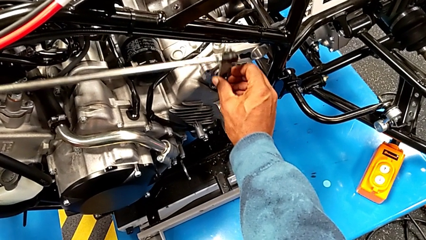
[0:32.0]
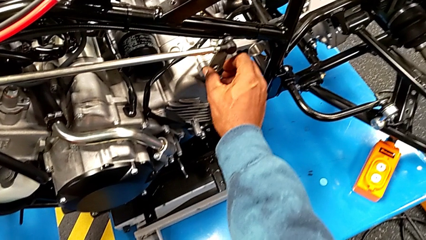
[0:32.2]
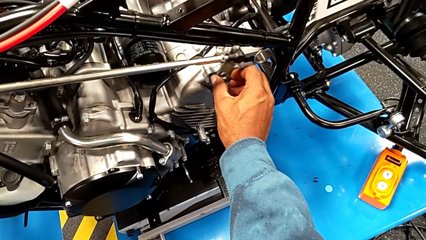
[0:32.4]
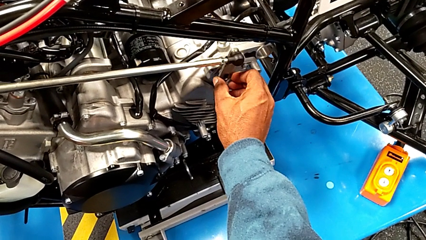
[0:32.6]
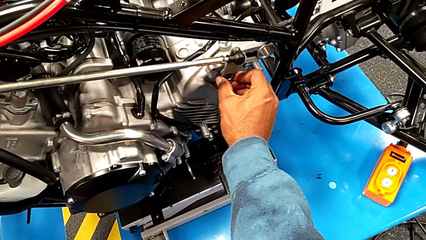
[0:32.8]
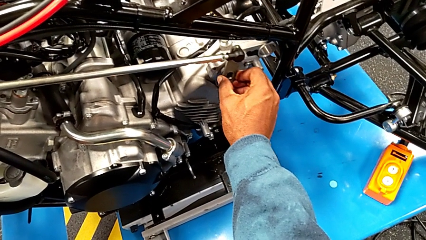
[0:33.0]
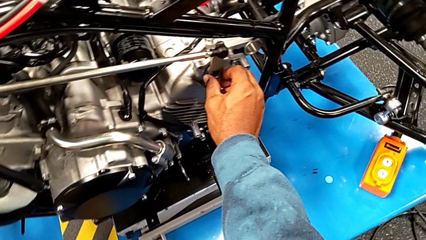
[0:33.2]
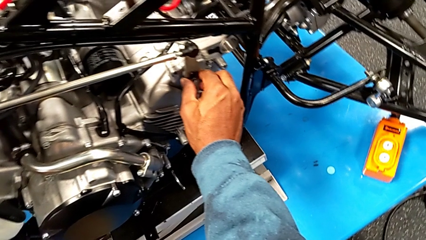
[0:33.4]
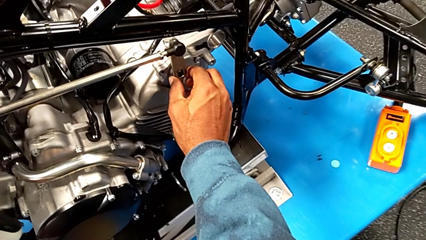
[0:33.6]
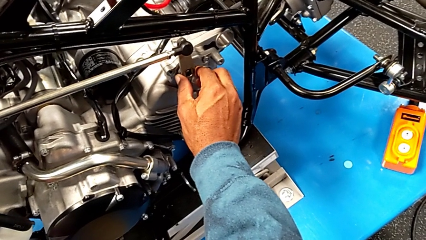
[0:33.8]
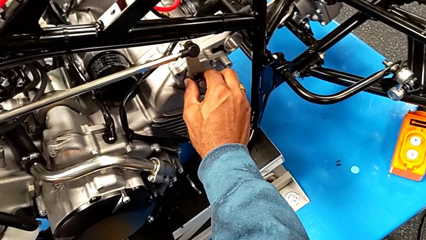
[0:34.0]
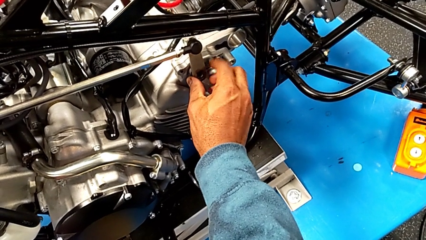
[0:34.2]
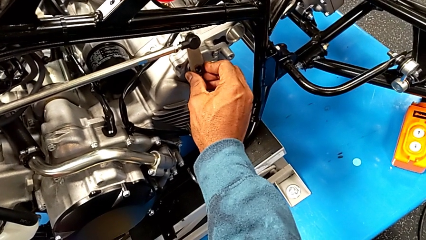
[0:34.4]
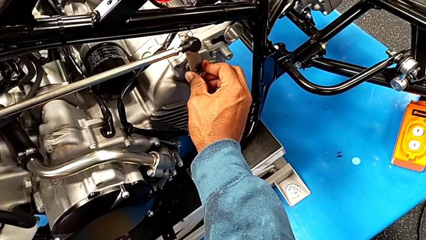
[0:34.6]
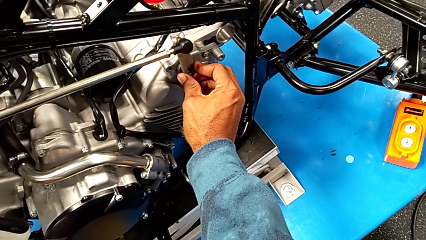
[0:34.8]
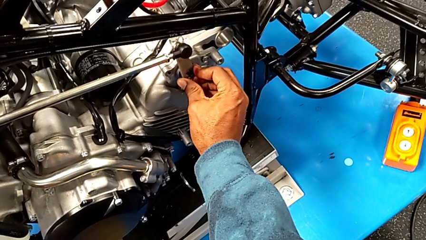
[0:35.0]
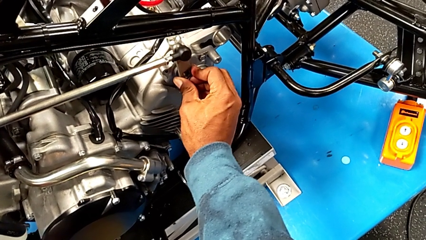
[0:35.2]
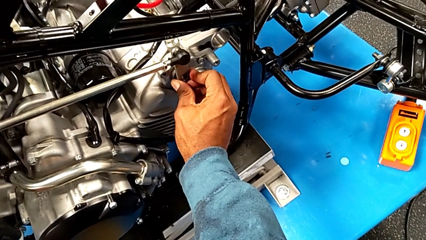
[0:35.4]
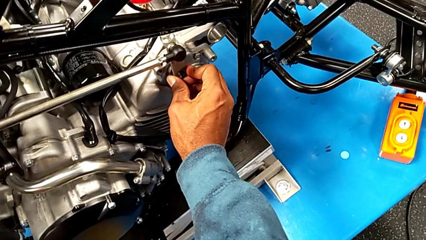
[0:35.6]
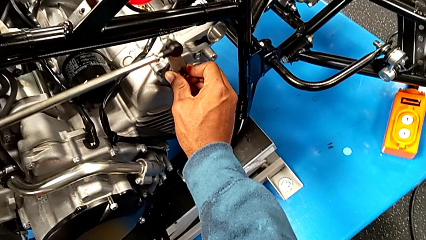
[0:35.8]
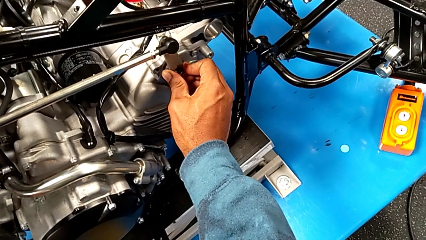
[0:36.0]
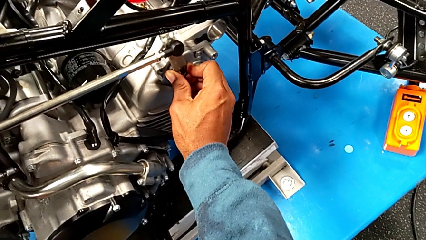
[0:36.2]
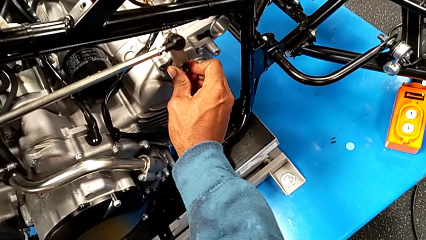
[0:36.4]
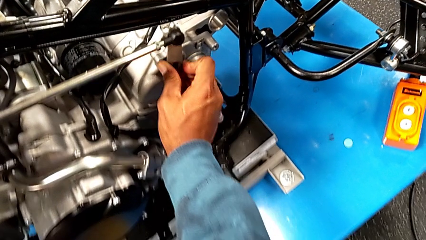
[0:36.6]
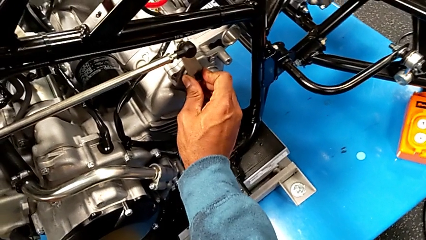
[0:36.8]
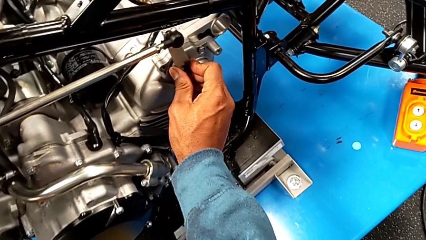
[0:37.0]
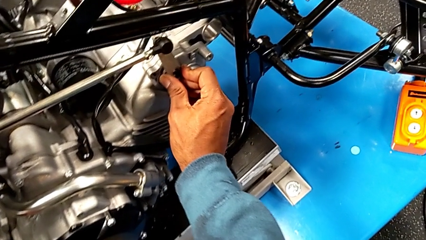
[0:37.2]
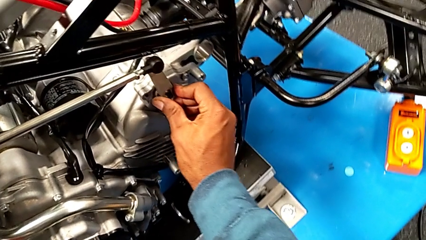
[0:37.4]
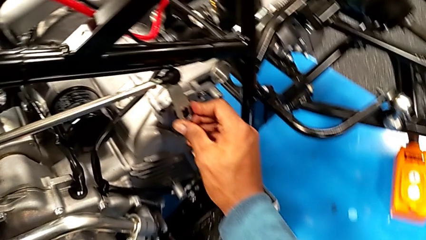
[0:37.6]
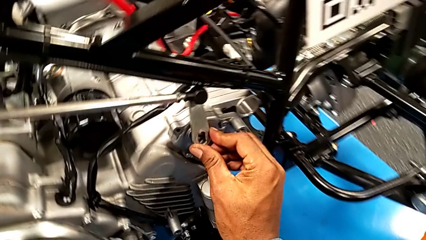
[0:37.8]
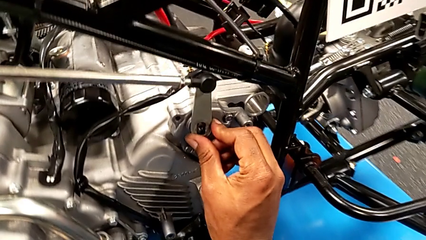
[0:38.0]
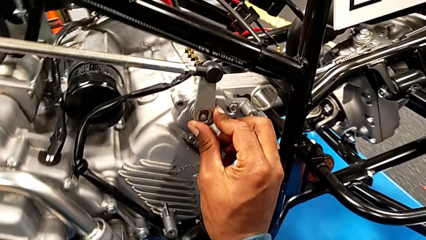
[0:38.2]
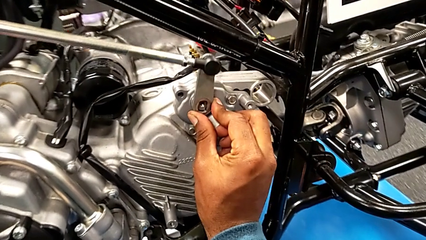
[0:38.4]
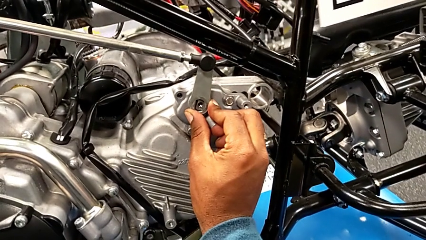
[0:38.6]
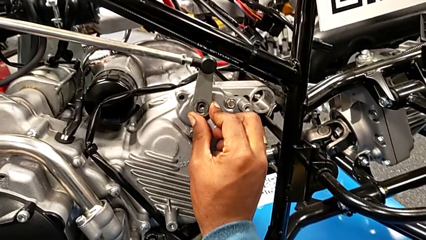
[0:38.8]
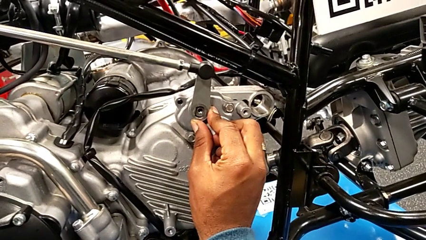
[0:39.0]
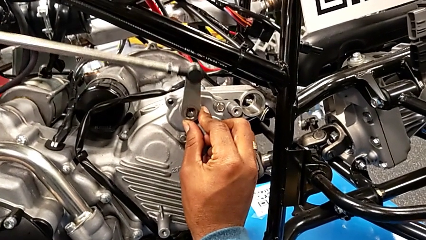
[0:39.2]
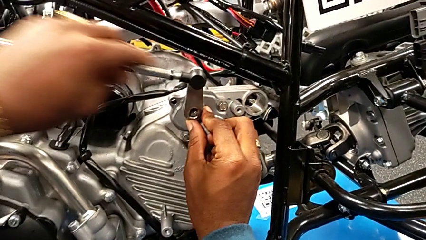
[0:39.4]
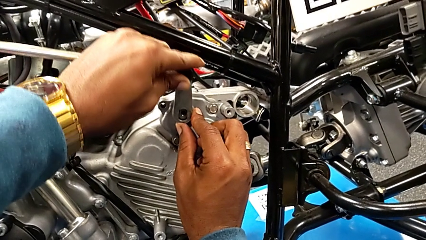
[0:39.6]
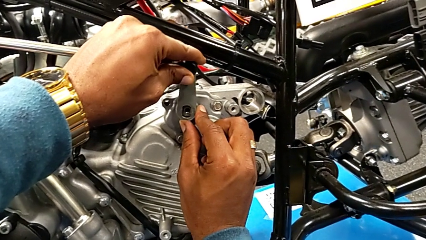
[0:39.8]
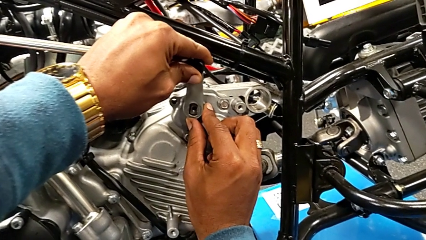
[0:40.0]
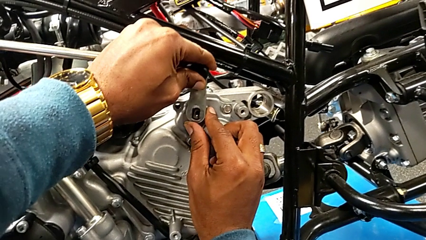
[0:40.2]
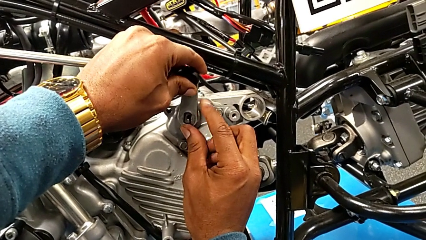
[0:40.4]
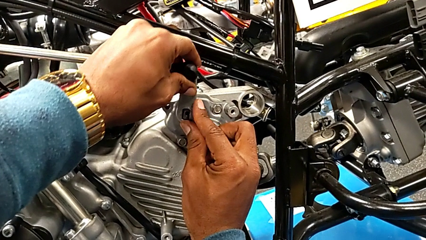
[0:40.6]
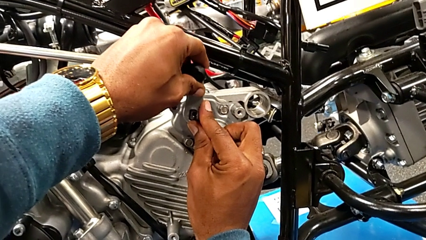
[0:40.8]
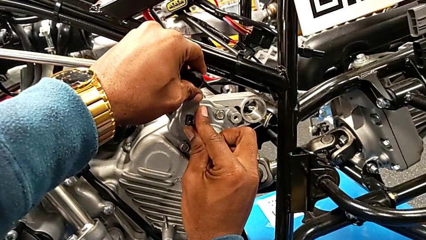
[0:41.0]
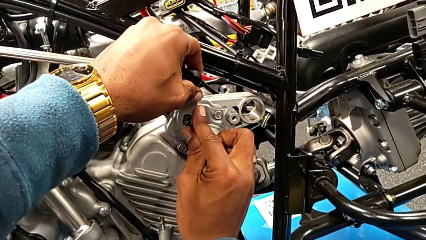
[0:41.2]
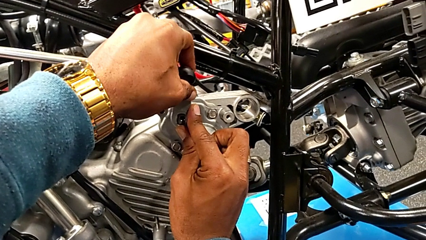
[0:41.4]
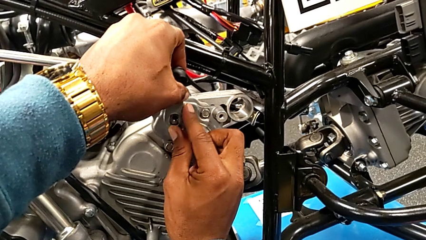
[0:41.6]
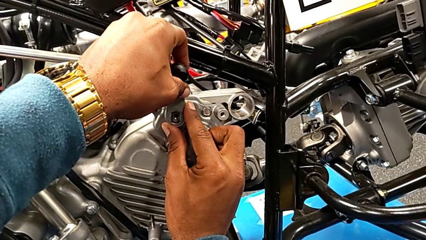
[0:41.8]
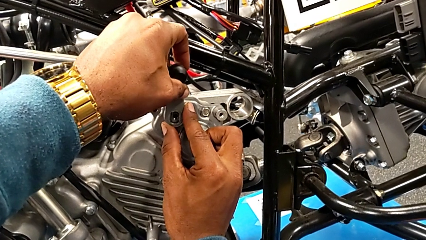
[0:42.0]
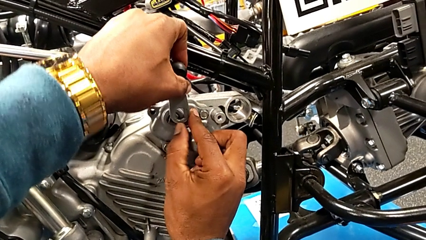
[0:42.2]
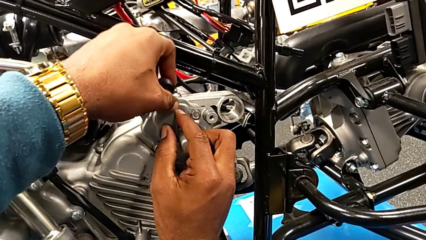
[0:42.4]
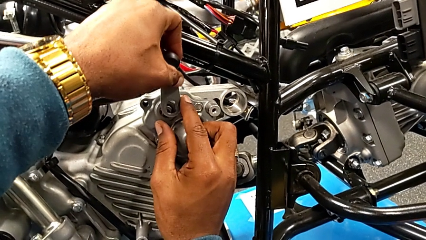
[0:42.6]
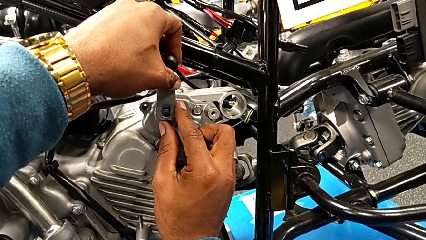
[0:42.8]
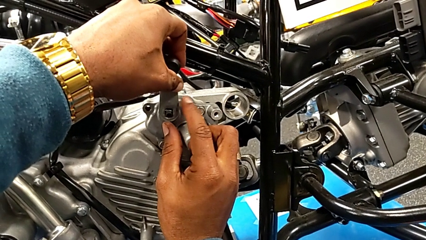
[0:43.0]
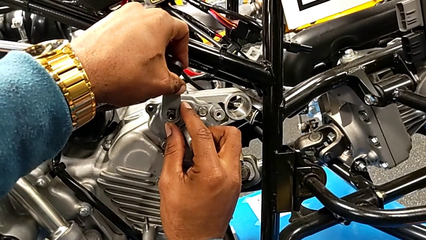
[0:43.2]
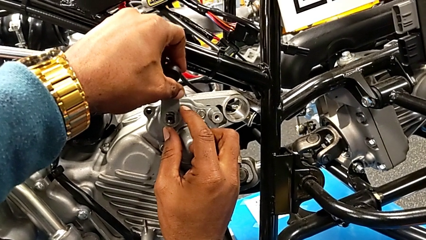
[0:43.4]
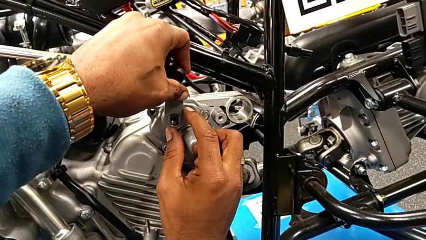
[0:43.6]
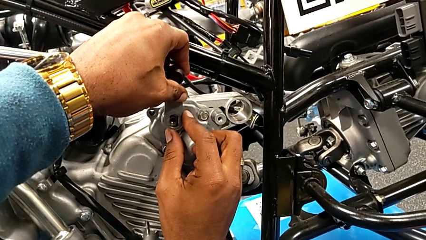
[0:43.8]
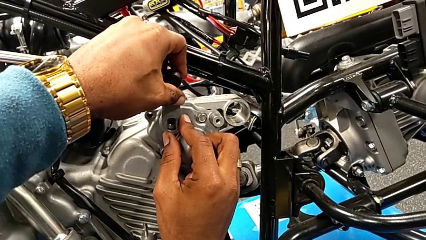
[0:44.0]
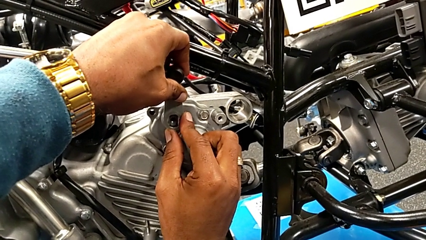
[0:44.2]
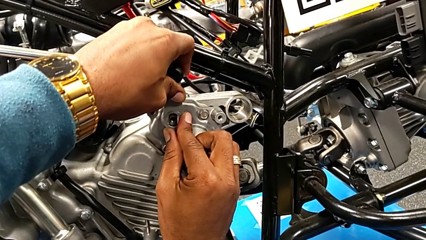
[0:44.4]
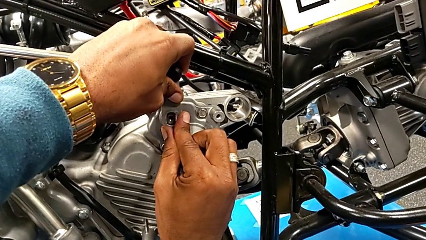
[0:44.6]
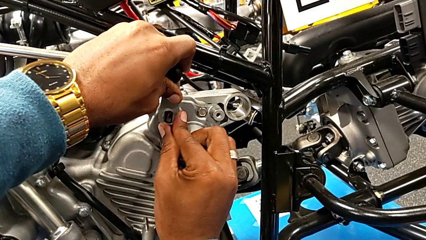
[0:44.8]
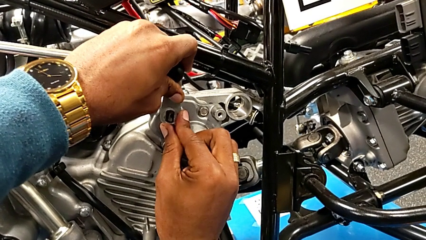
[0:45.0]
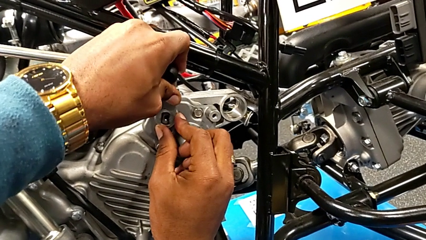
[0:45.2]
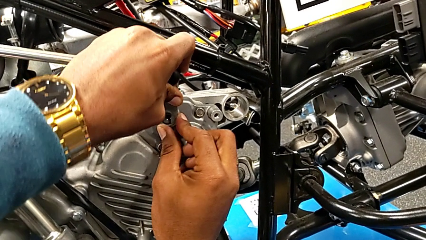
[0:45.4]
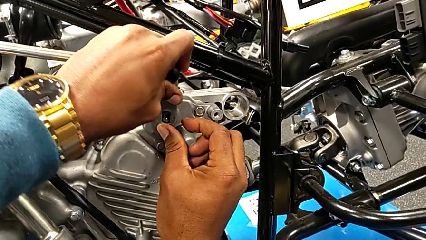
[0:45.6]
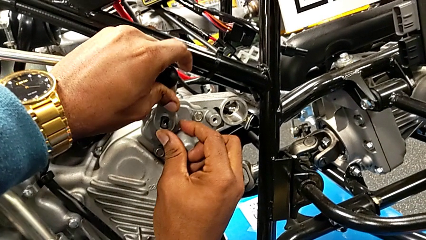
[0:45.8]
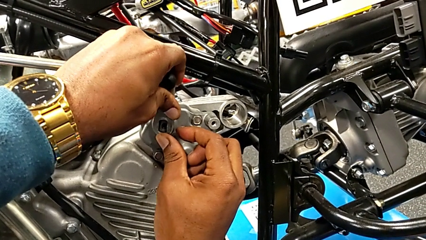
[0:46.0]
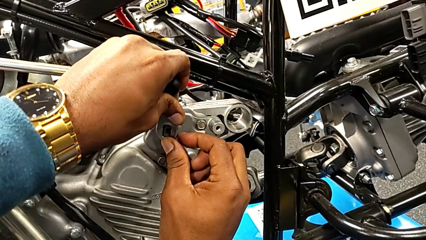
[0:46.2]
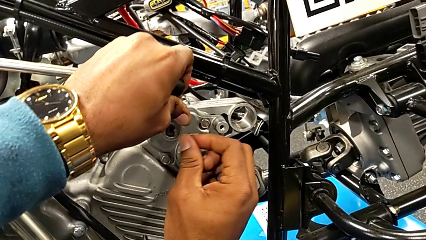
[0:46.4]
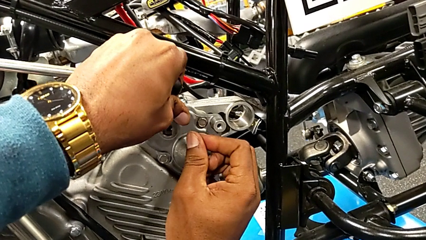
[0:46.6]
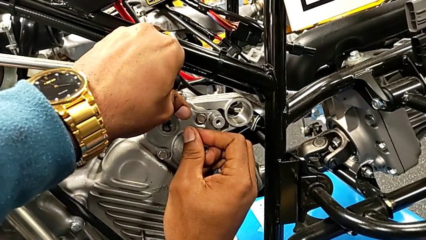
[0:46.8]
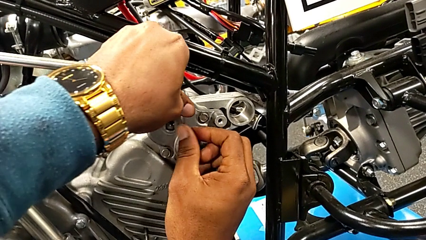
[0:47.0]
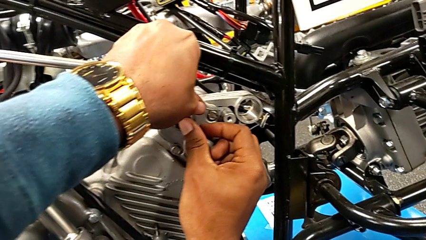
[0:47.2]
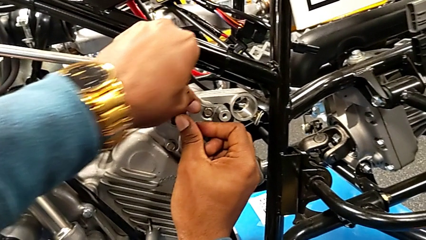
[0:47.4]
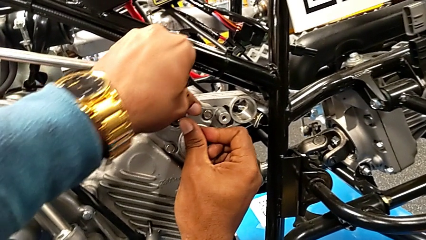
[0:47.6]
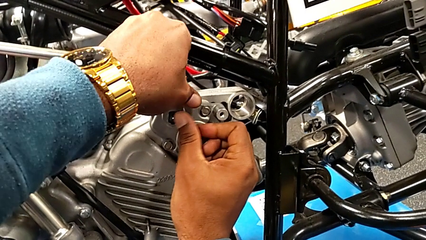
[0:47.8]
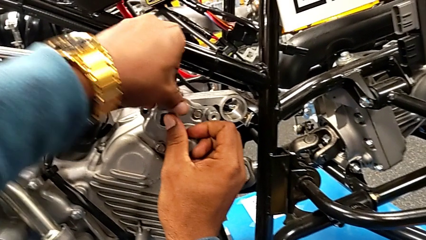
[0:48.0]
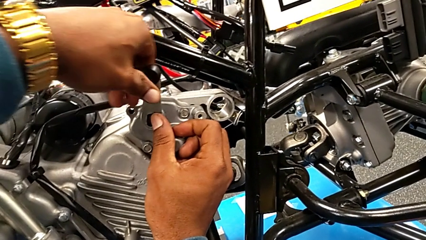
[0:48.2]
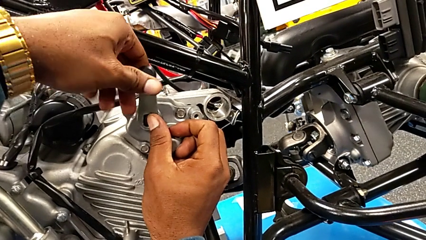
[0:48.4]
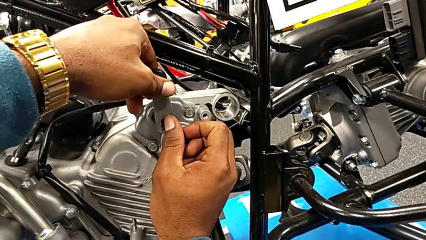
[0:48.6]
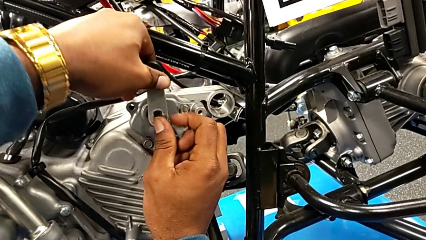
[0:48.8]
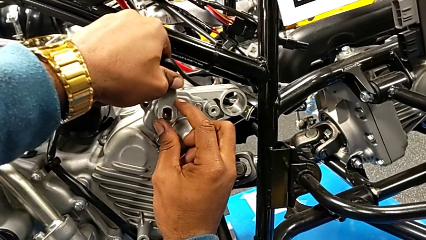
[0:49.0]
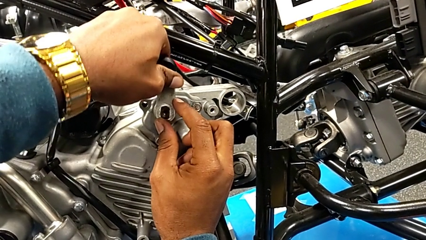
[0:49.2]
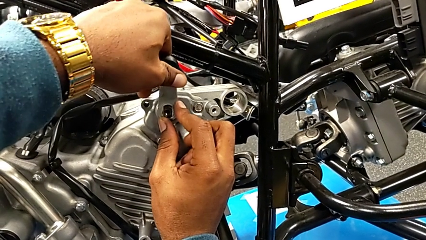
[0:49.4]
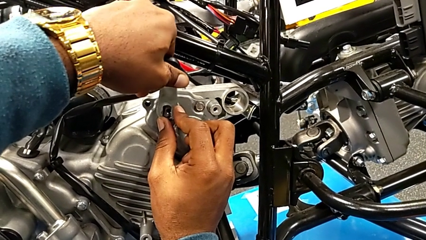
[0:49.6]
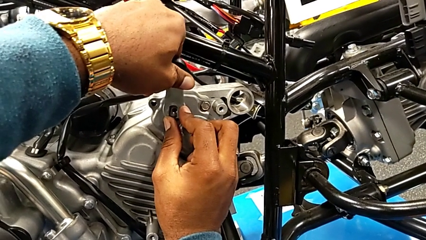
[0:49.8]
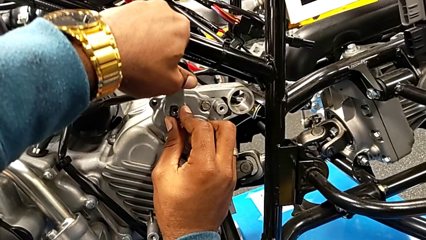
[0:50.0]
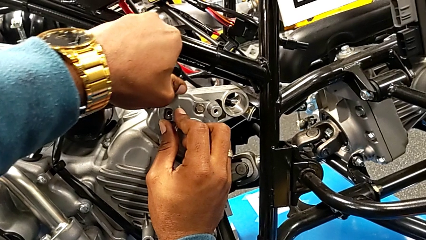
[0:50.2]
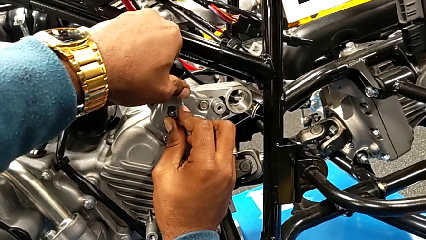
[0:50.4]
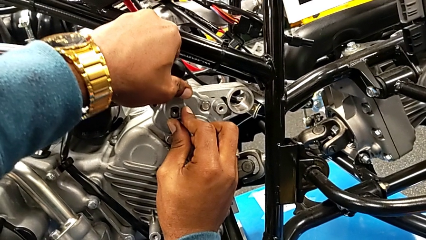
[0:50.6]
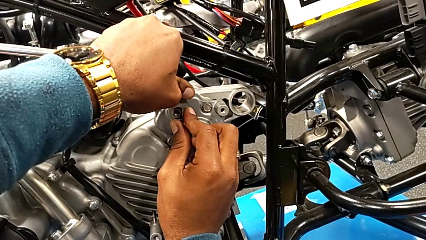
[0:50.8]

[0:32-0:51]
The camera wearer is attaching the shift arm to the mounting peg. They keep wrongly inserting the shift arm.
